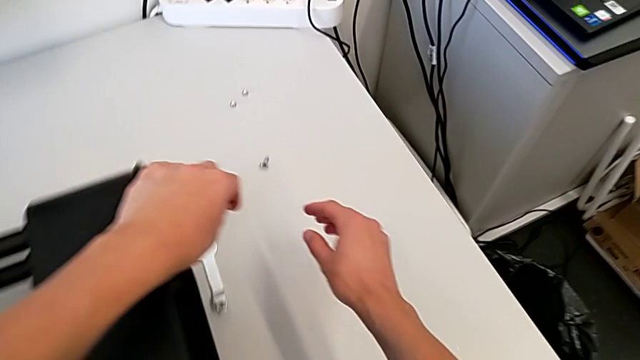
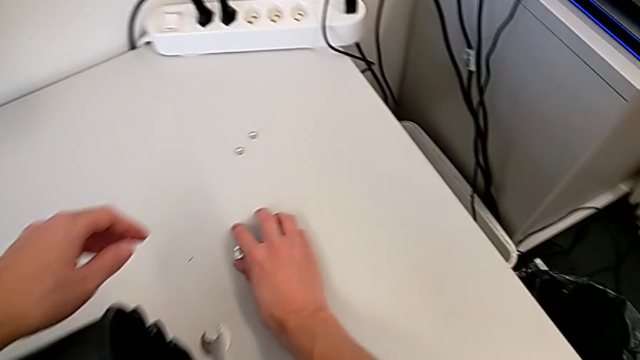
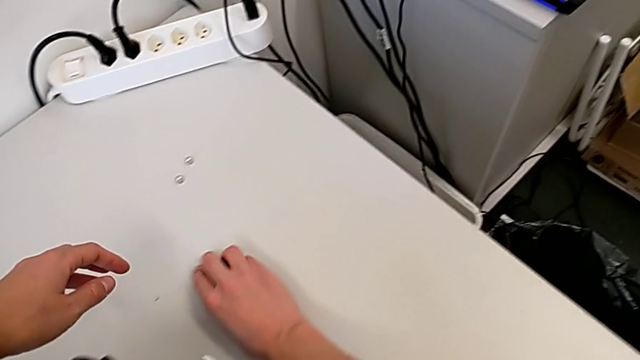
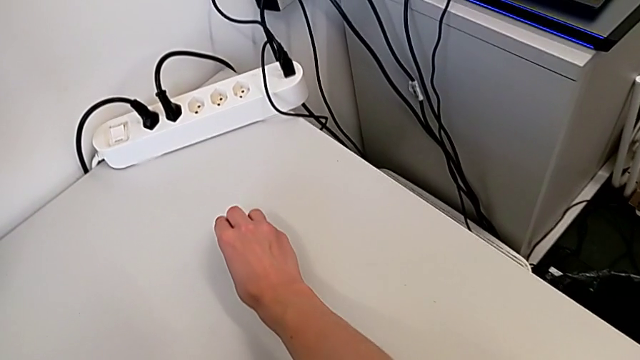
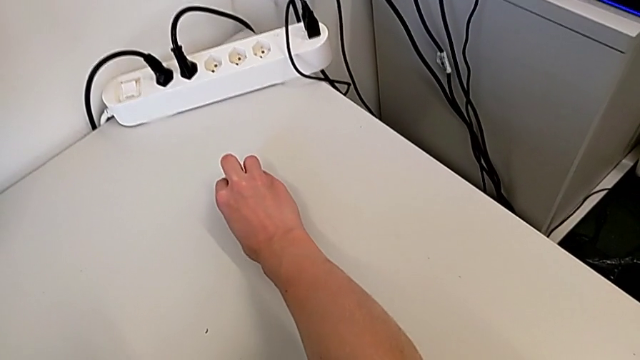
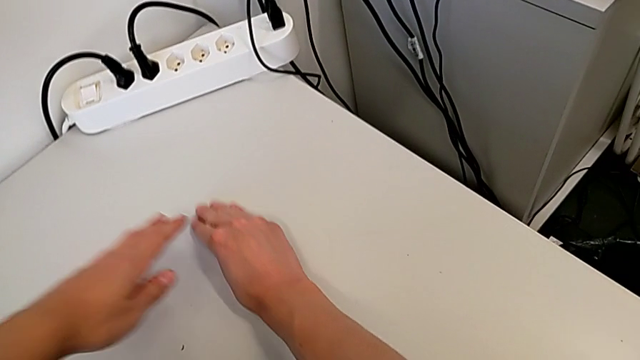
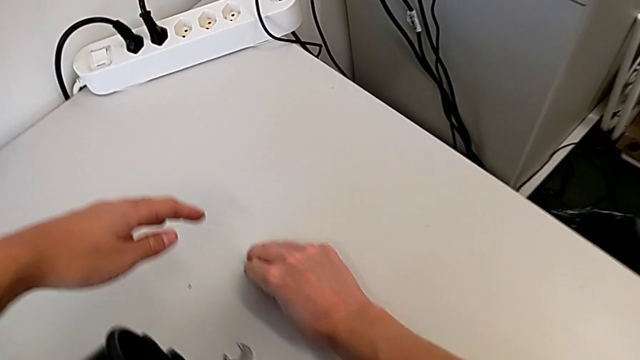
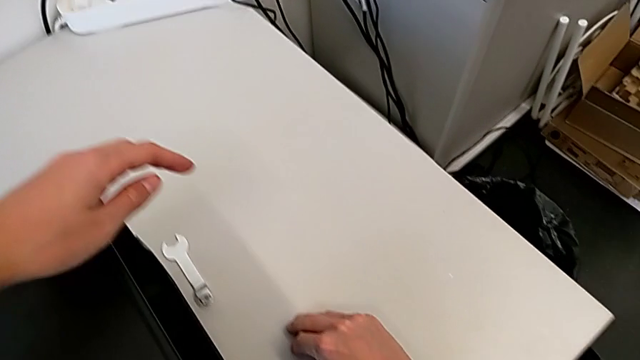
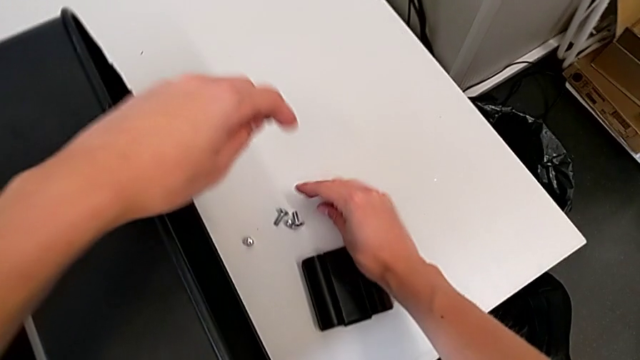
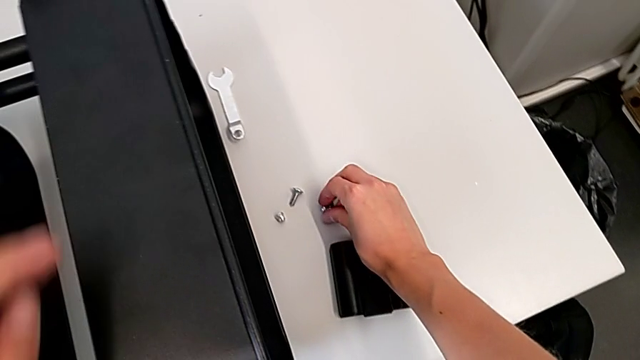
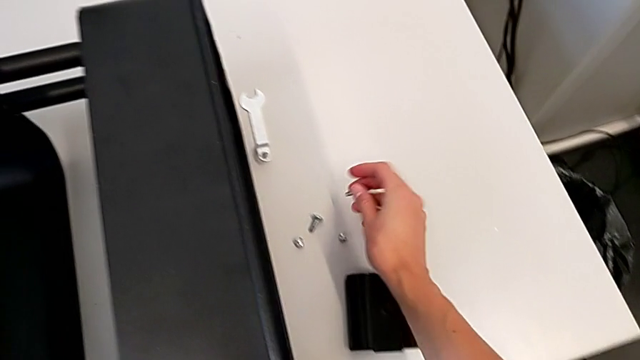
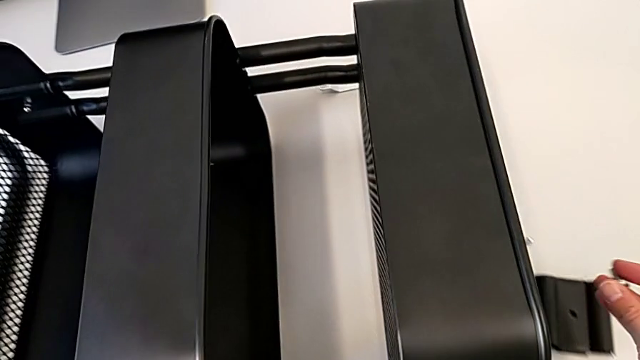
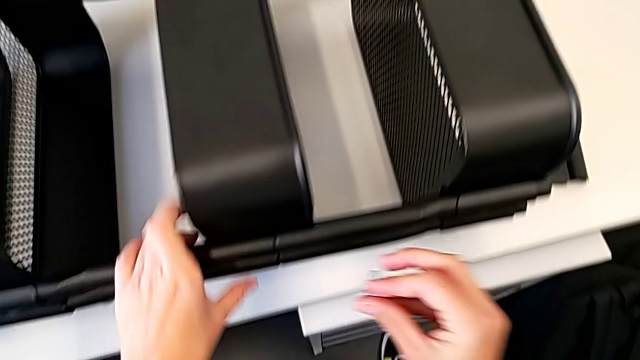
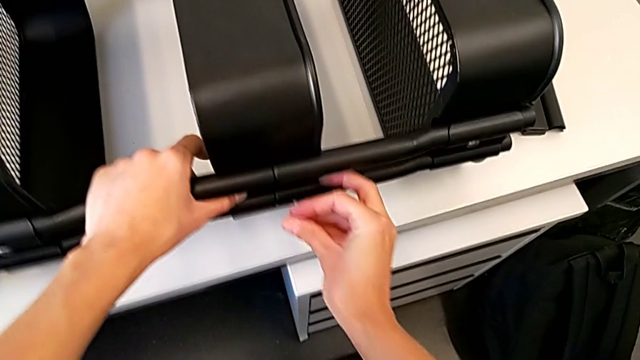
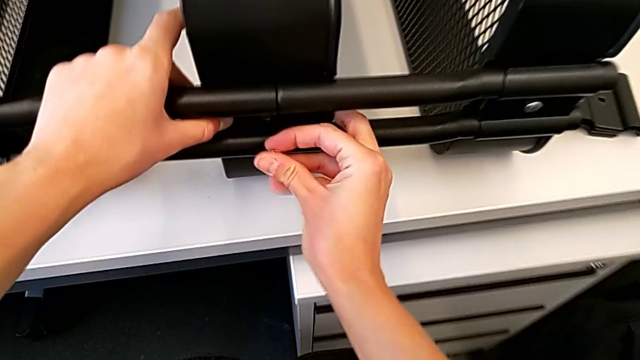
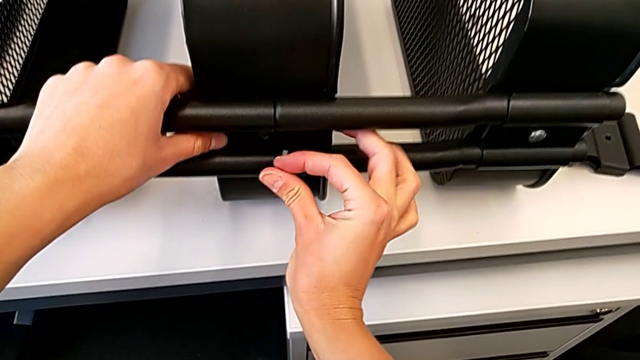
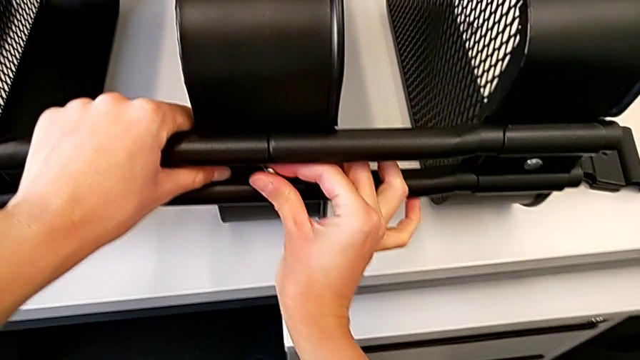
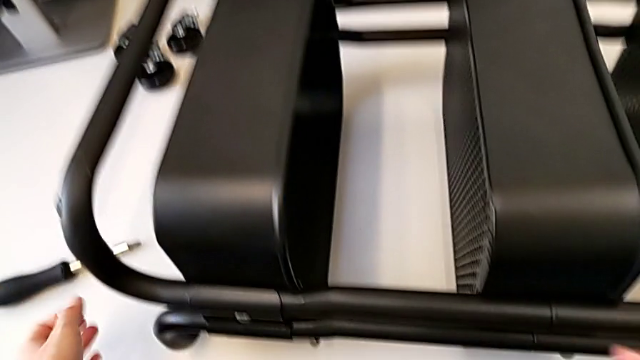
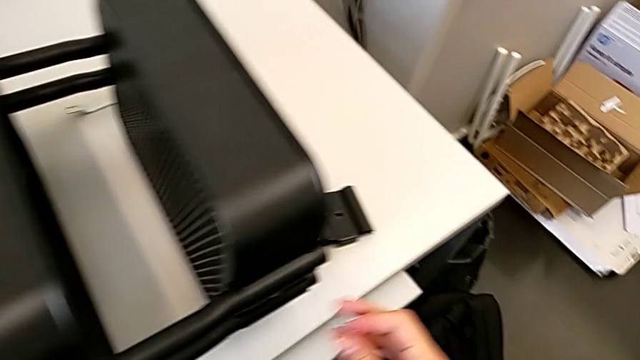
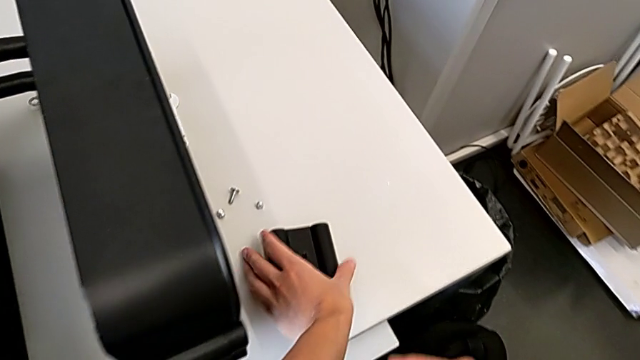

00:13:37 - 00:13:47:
The camera wearer is assembling the middle tray. They grab the hexagon cap nut, insert it and grab the bracket.

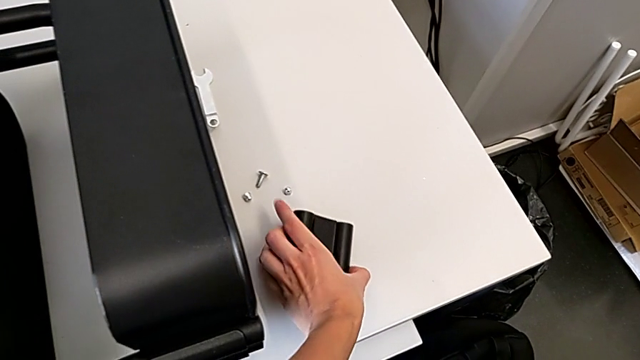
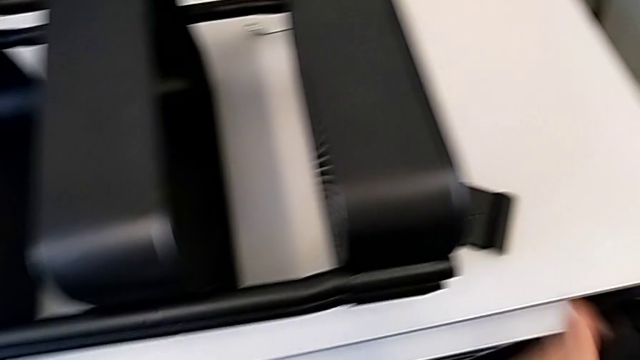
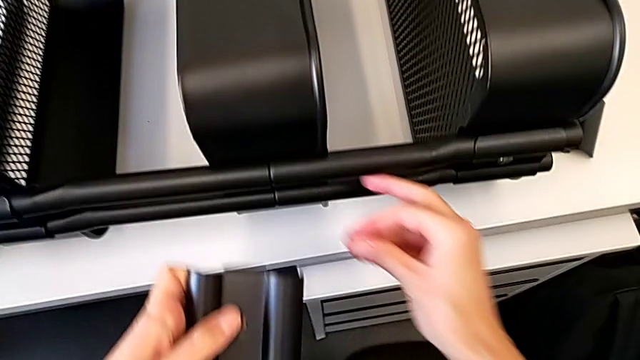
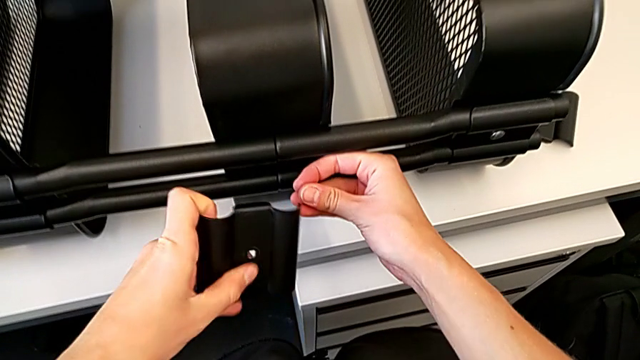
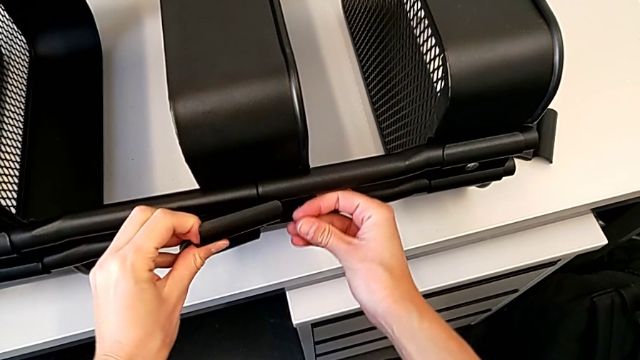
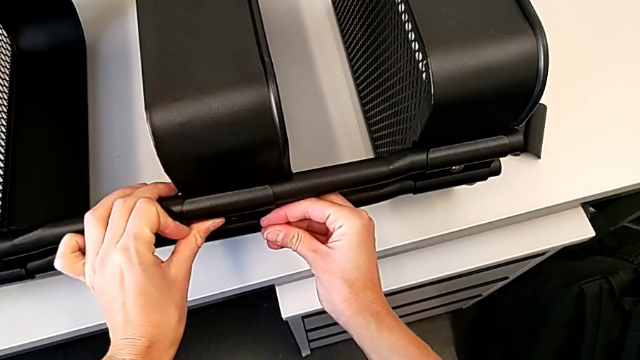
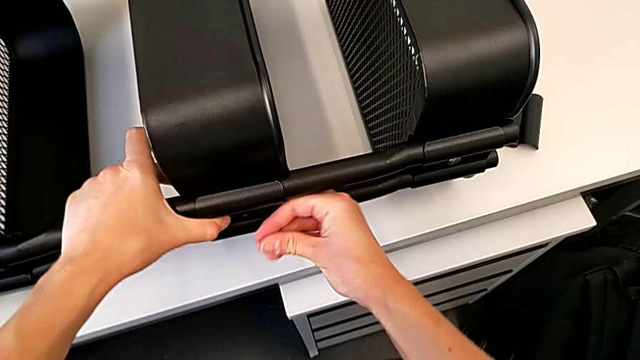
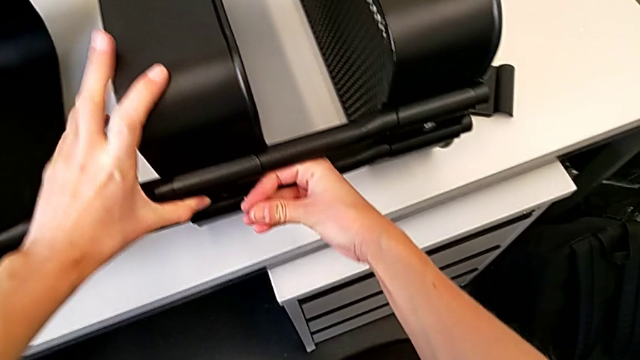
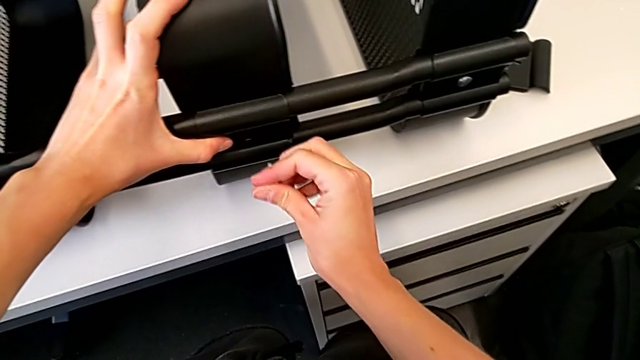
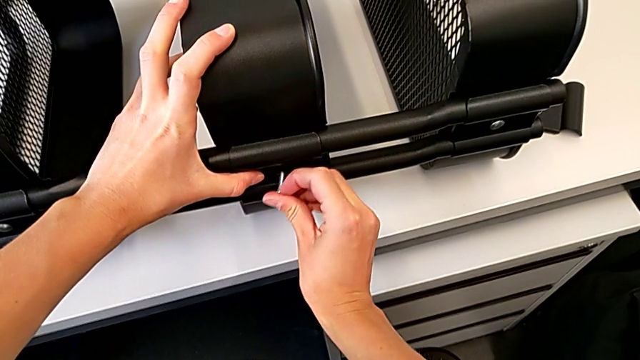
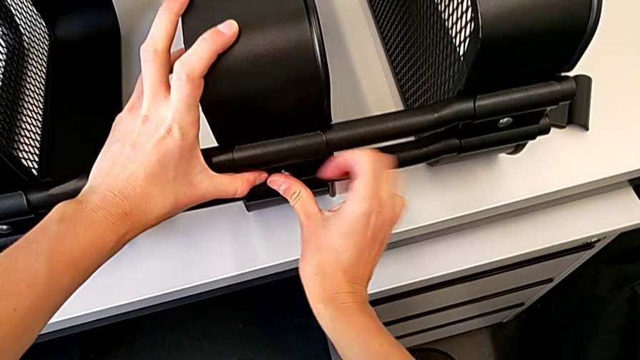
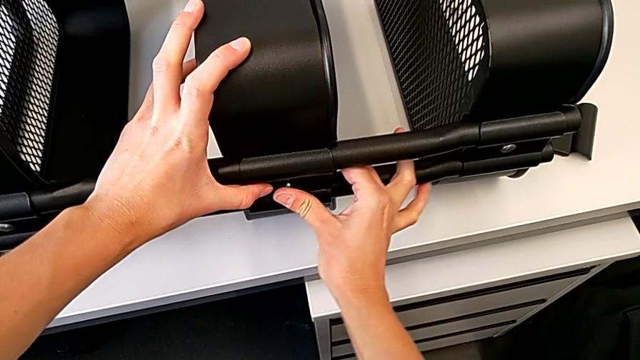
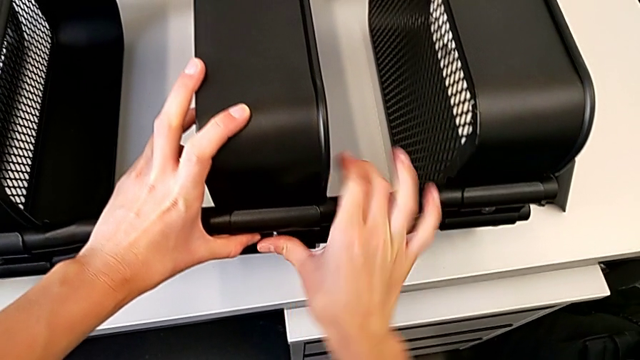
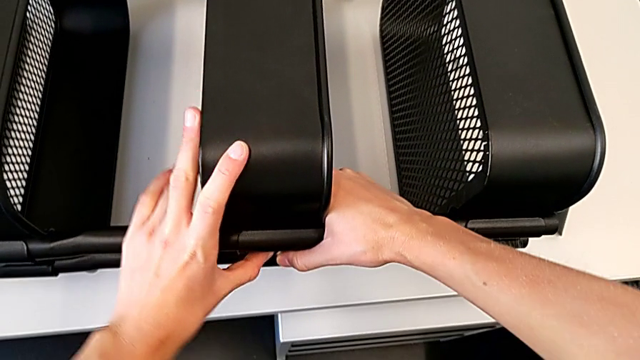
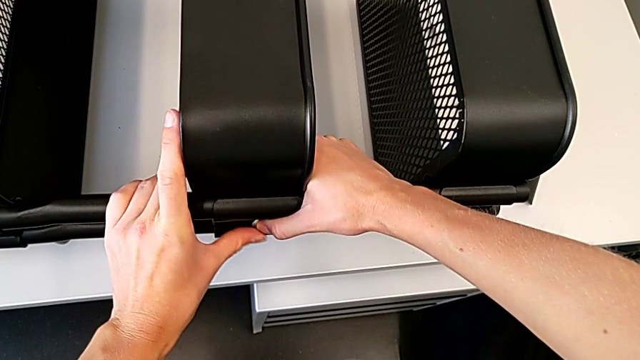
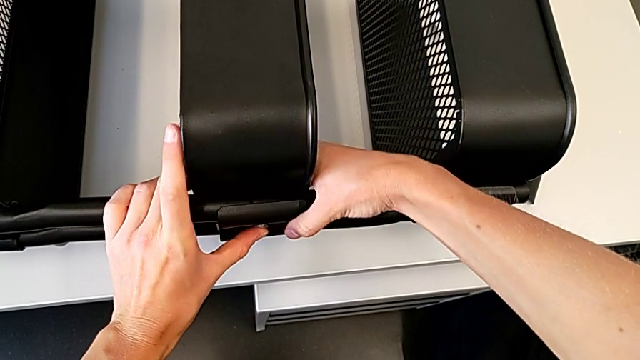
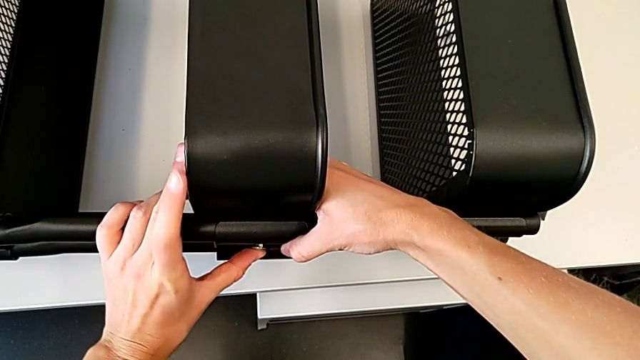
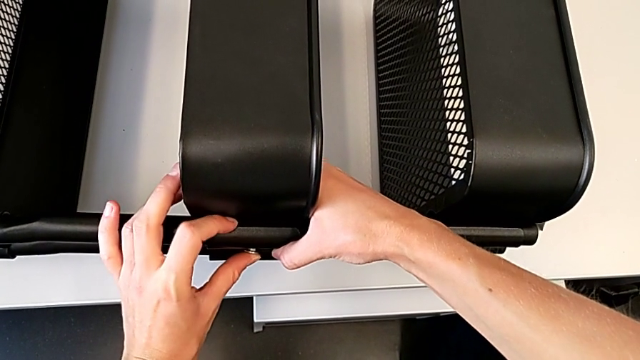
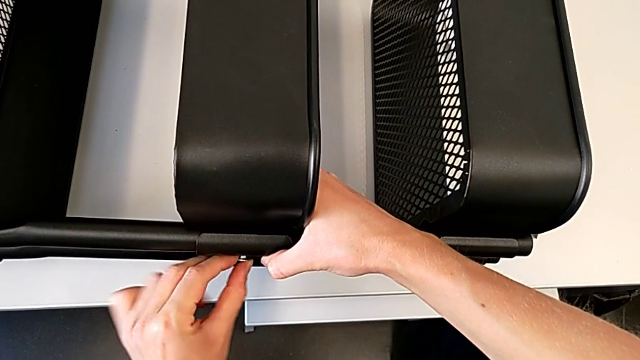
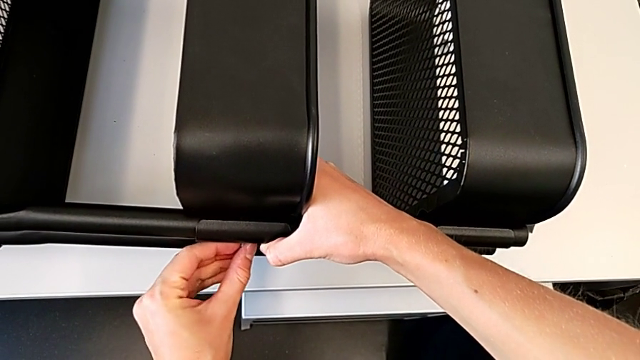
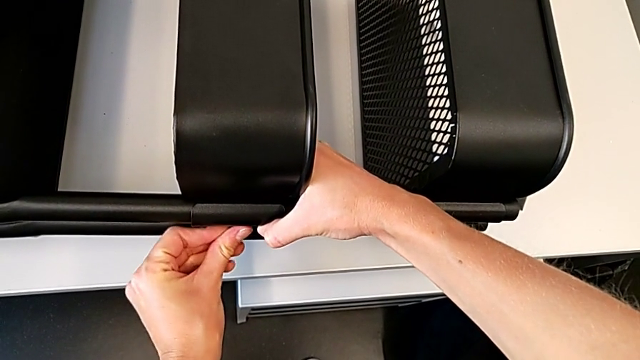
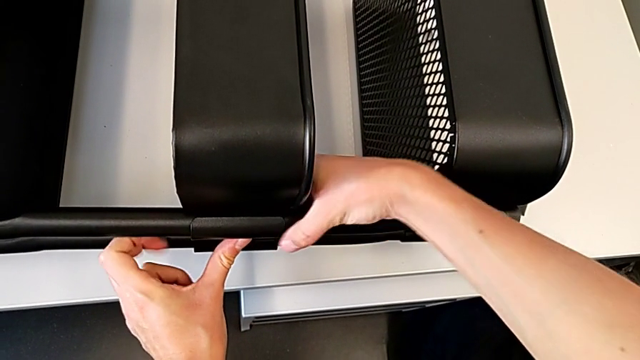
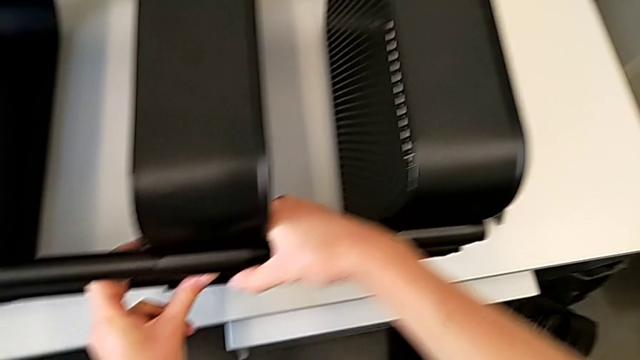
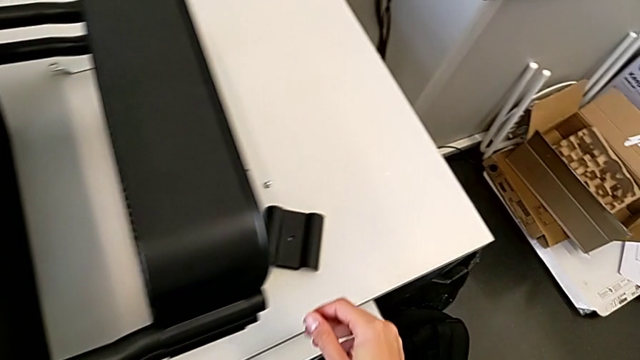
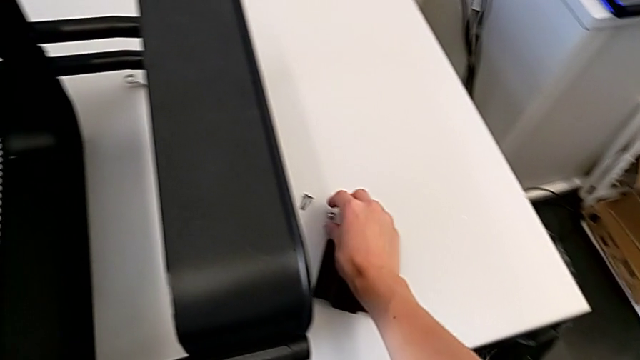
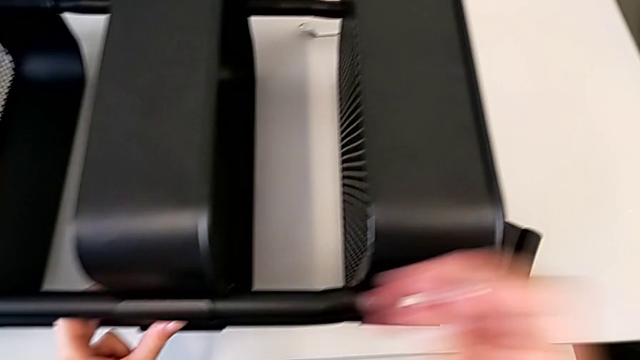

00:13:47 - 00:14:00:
The camera wearer is assembling the middle tray. They align the bracket, insert the bolt, align the bracket and grab the hexagon cap nut.
